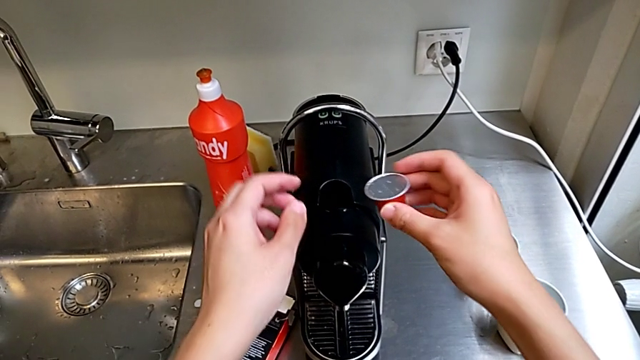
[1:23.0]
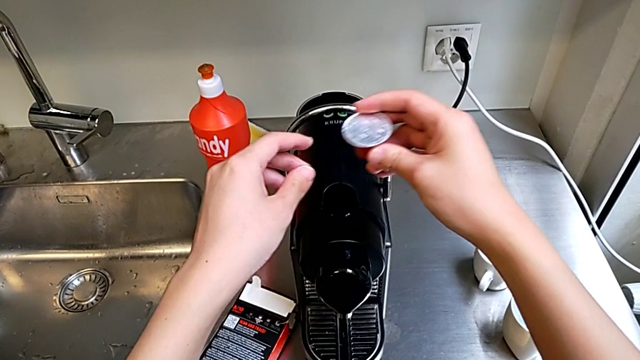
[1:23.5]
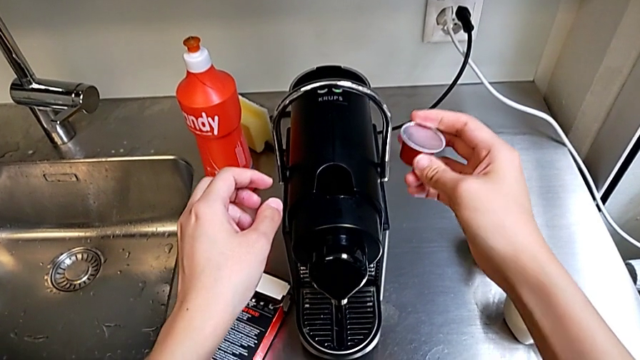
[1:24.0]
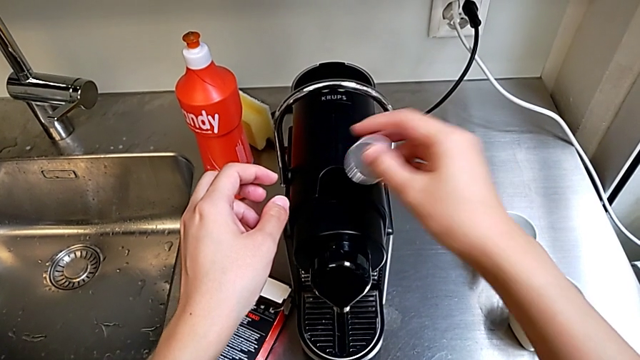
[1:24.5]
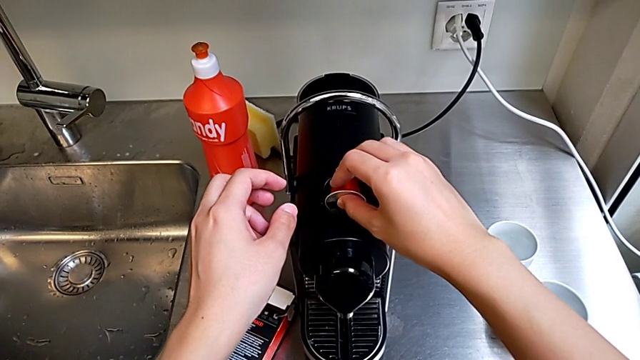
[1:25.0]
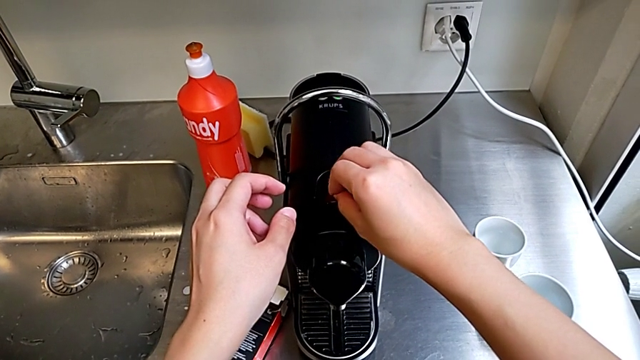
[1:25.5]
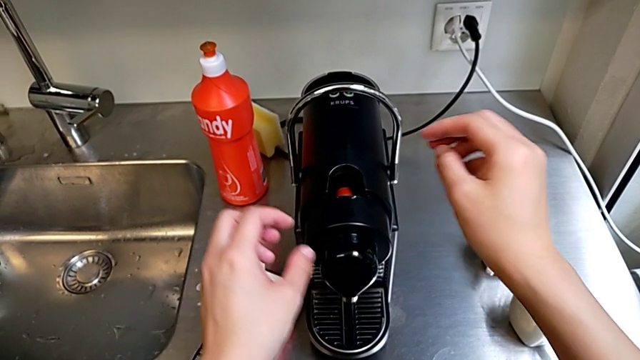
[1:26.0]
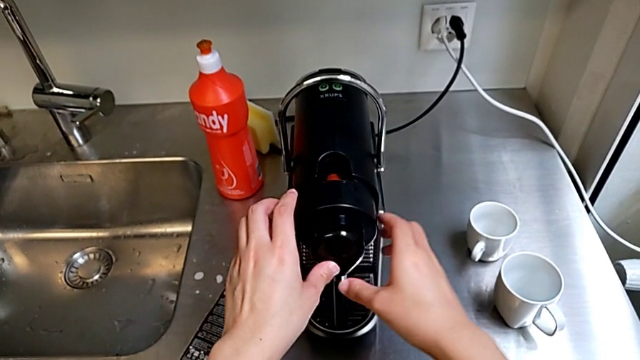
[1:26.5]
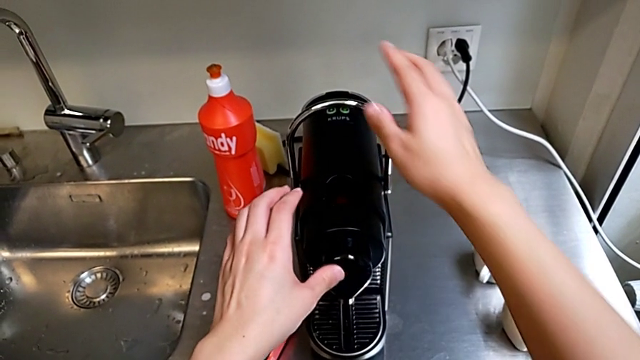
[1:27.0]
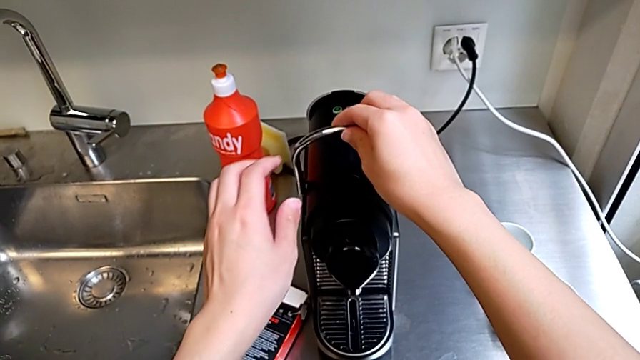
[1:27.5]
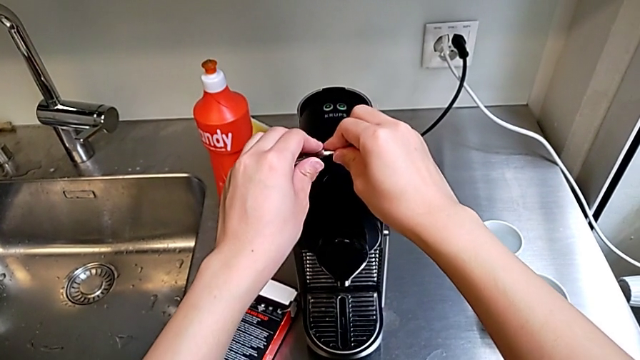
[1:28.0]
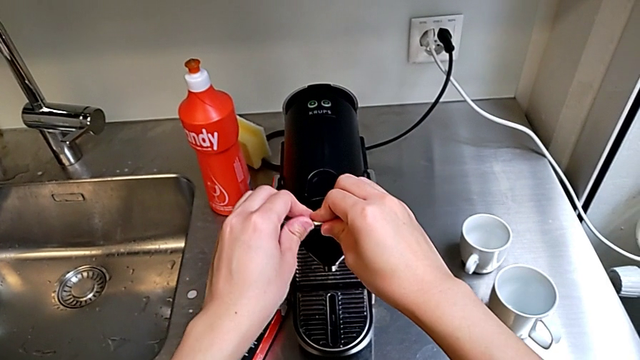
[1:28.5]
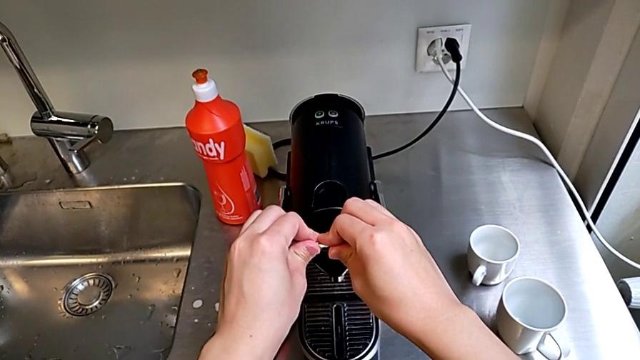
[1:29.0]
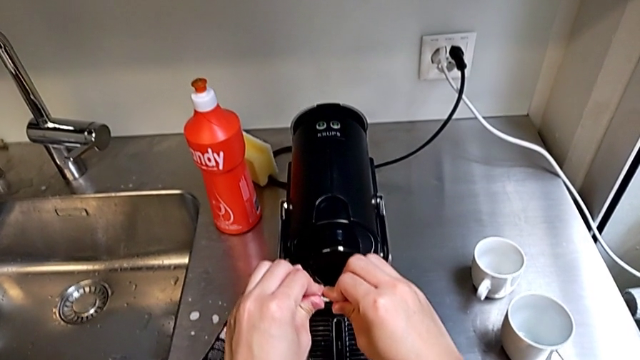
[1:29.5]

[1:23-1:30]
The camera wearer is inserting the capsule into the capsule container from the coffee machine. They place the coffee capsule, grab the lever and pull it.

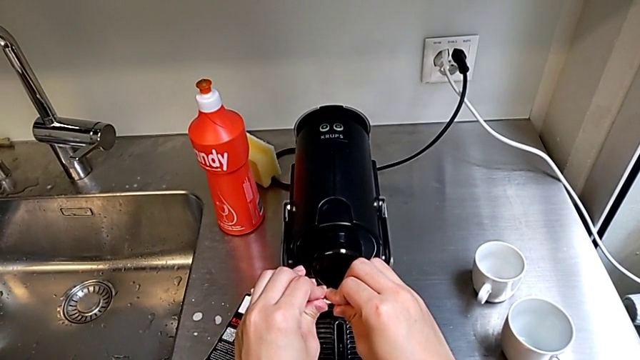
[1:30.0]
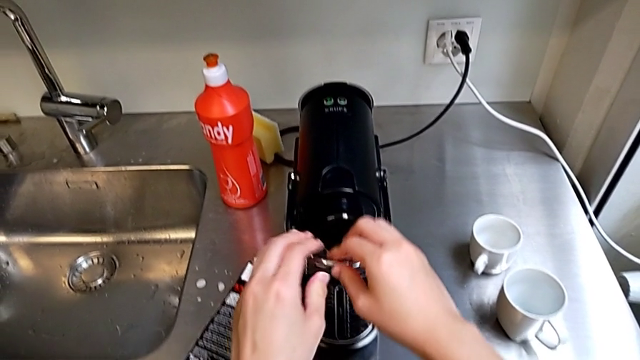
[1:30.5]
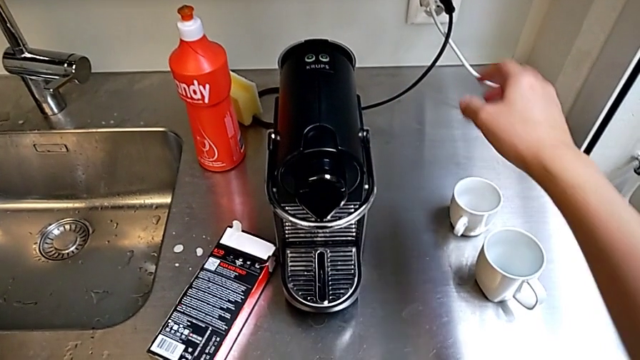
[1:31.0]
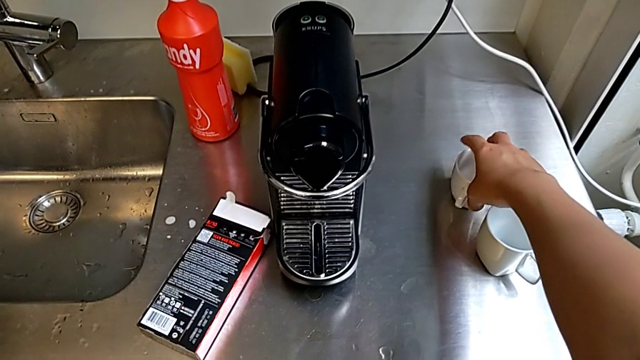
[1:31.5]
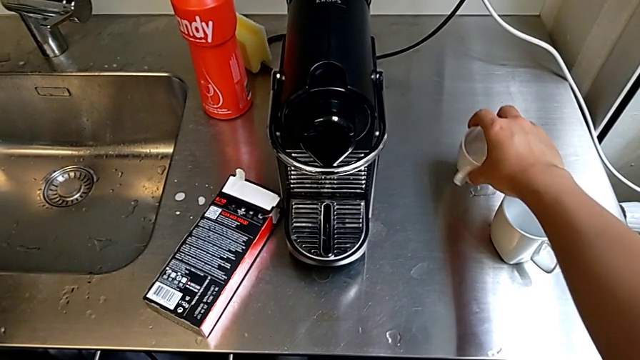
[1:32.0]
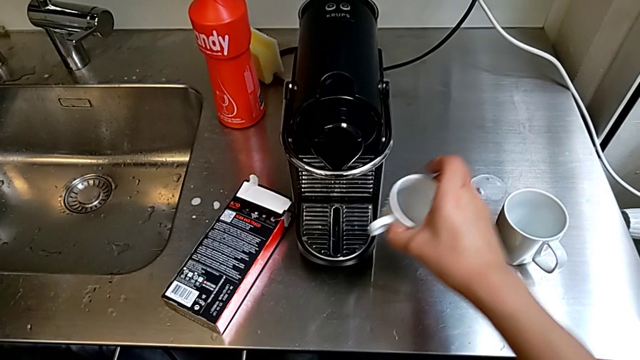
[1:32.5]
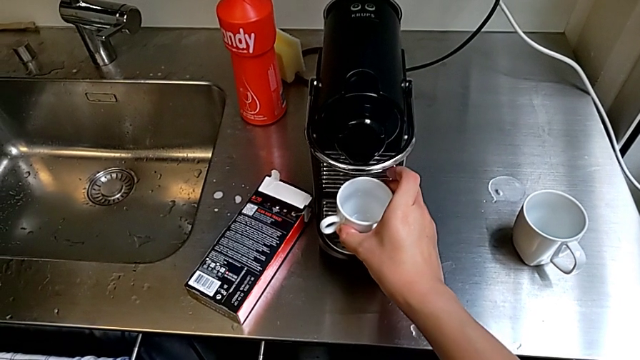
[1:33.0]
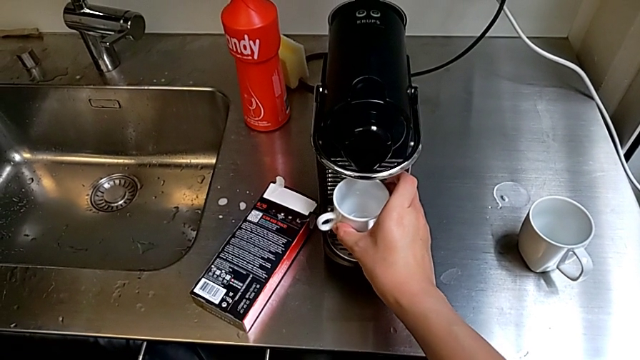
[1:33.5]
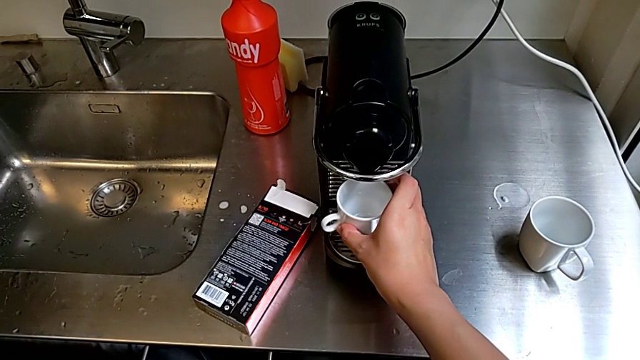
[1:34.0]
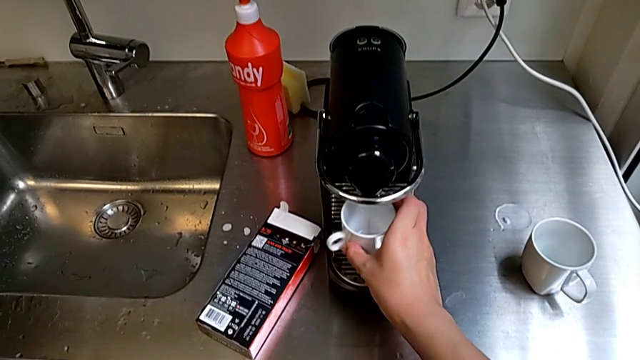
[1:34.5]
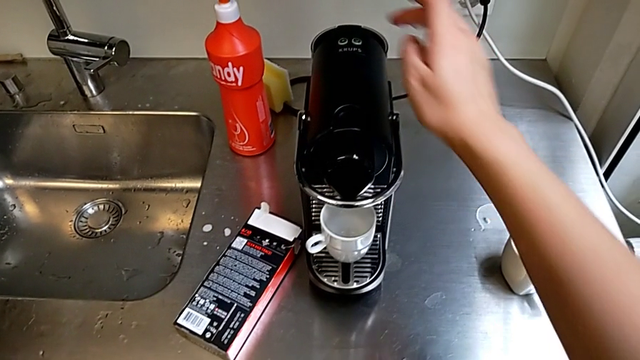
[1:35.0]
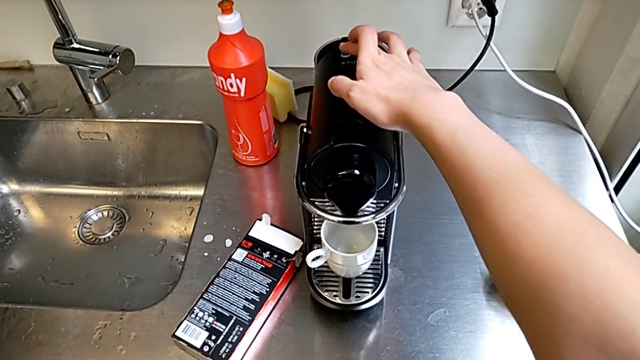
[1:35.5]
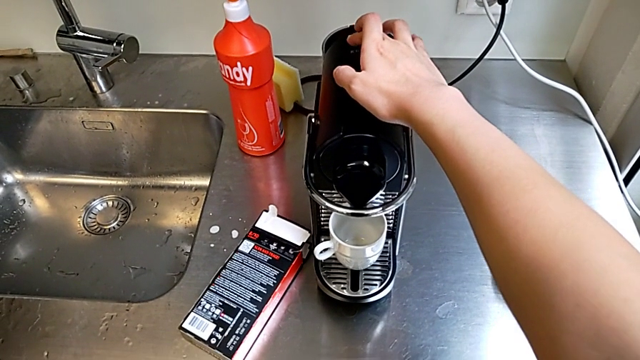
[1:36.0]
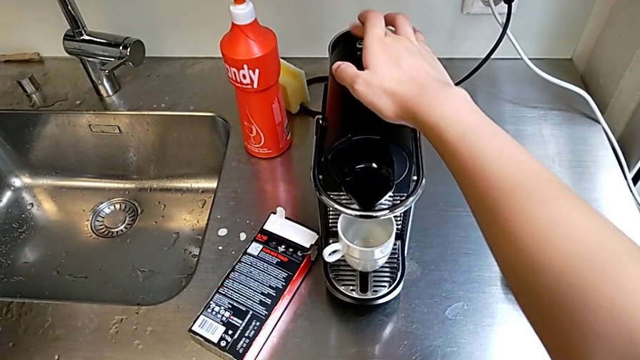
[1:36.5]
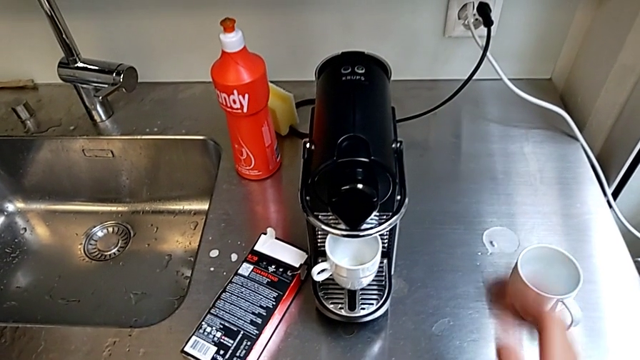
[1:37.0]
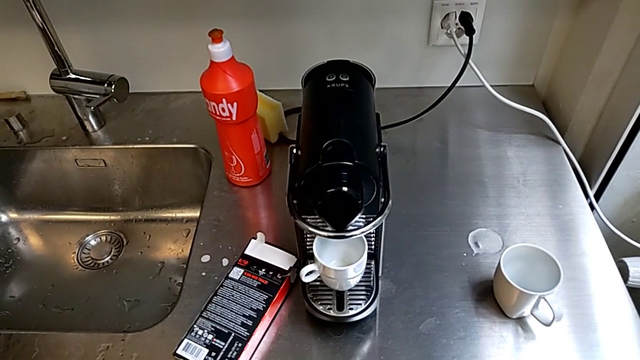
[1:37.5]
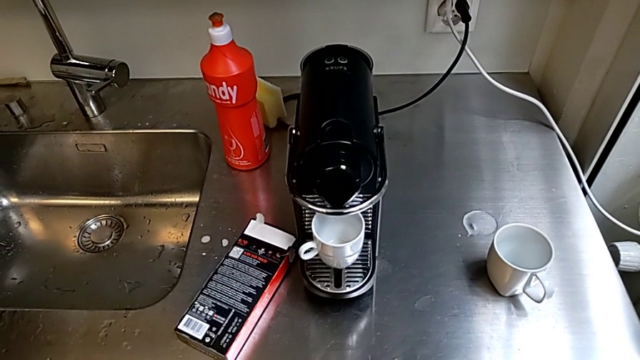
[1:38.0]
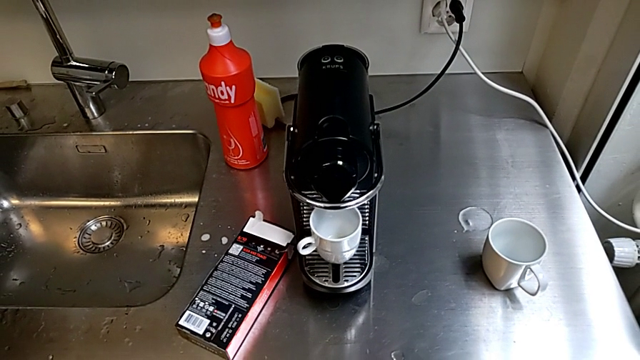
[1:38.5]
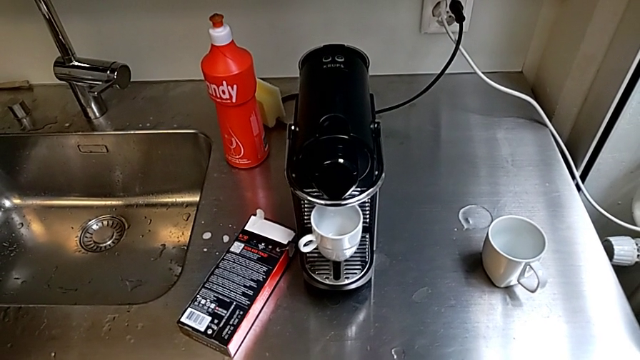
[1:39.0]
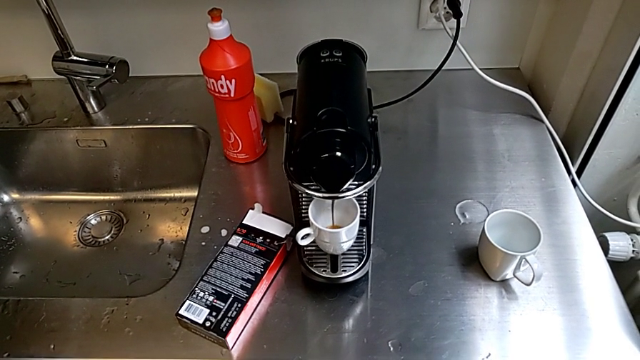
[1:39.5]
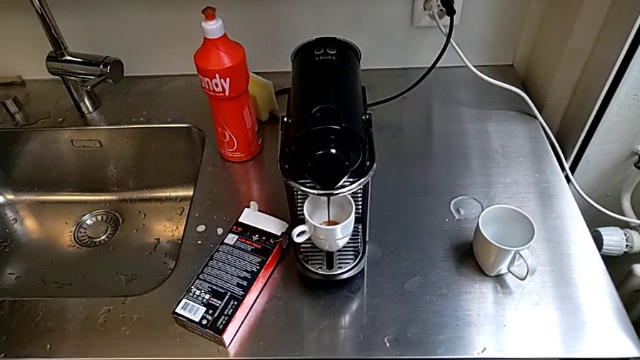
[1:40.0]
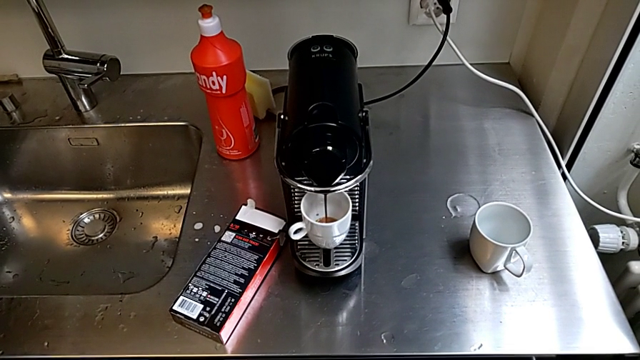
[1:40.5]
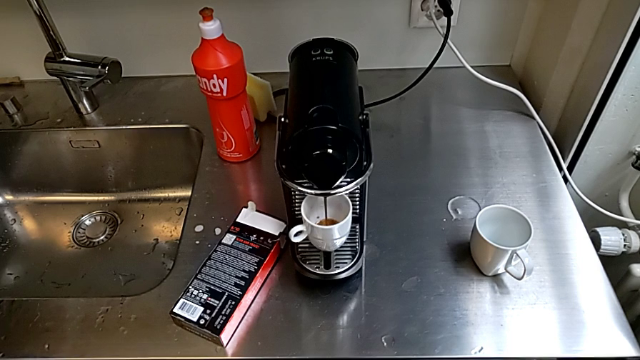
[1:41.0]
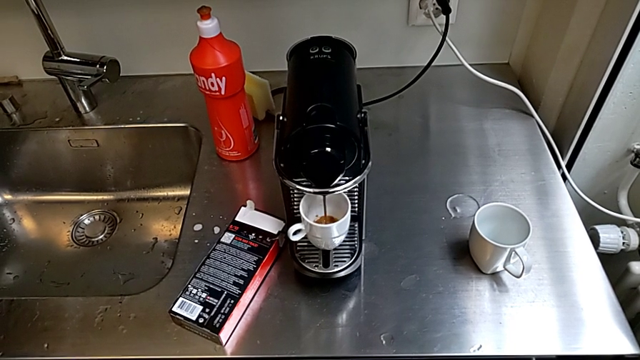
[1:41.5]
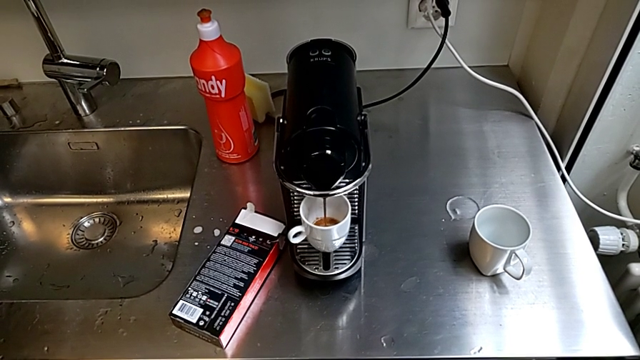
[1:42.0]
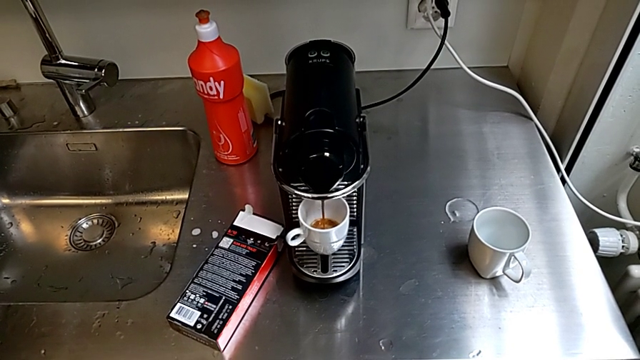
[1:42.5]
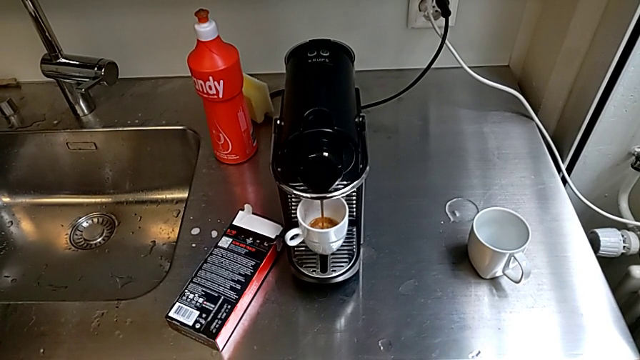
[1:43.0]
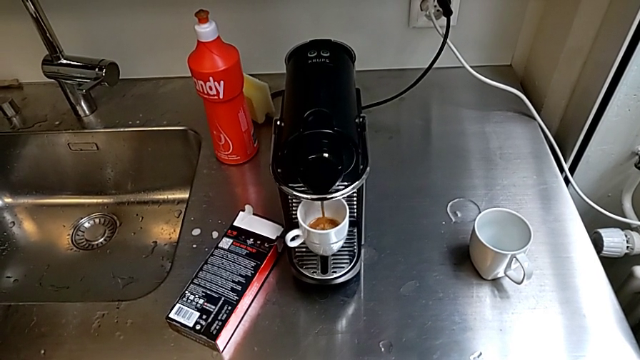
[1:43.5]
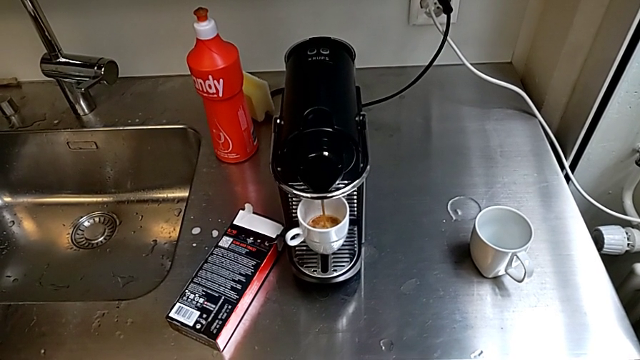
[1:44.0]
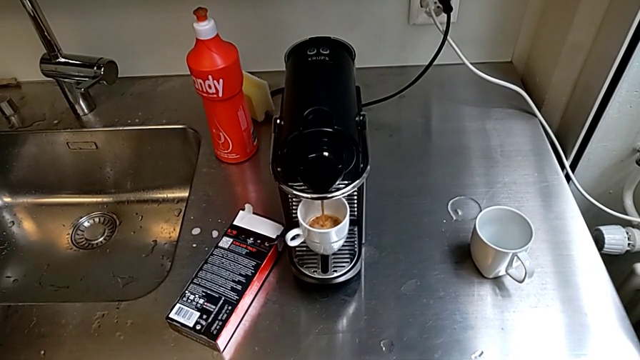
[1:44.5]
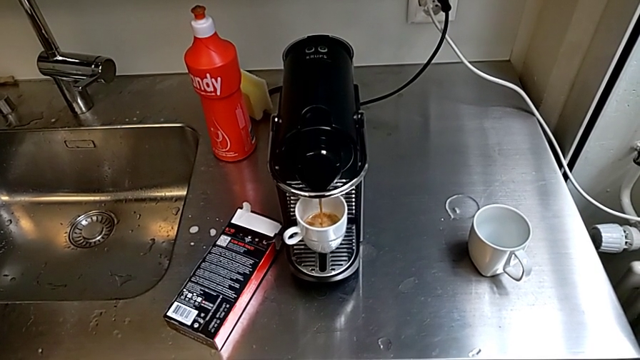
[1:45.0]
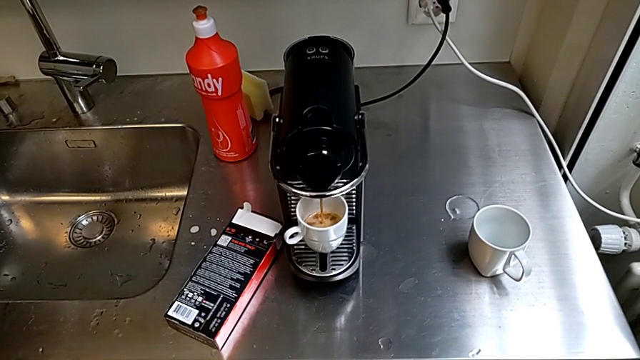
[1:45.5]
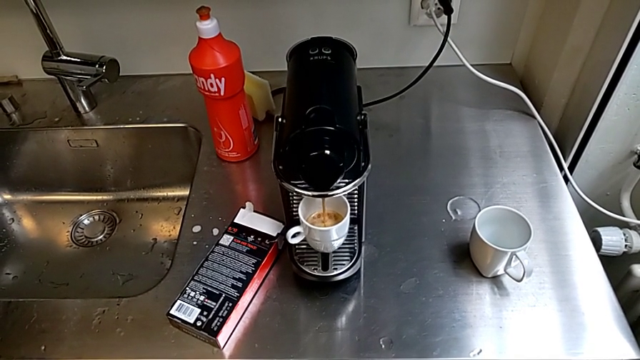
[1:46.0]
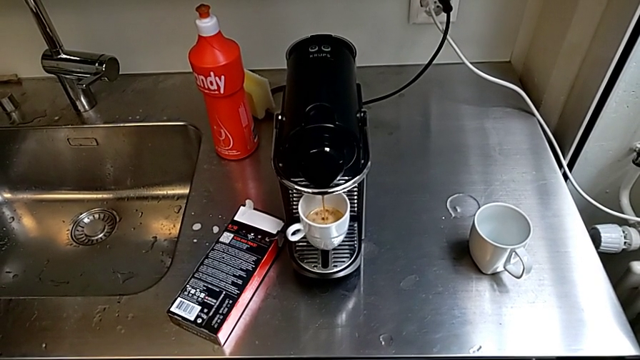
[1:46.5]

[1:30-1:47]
The camera wearer is brewing a cup of coffee. They grab the cup, grab the right cup, place the cup and push the button.
